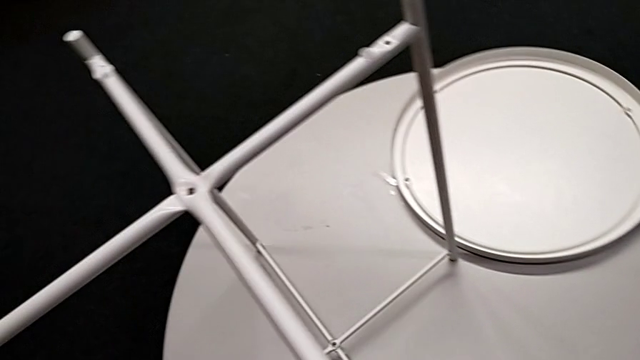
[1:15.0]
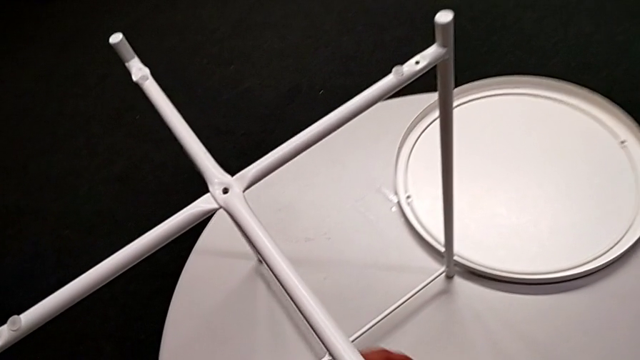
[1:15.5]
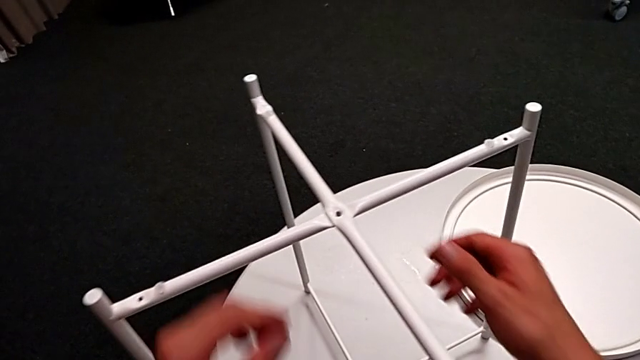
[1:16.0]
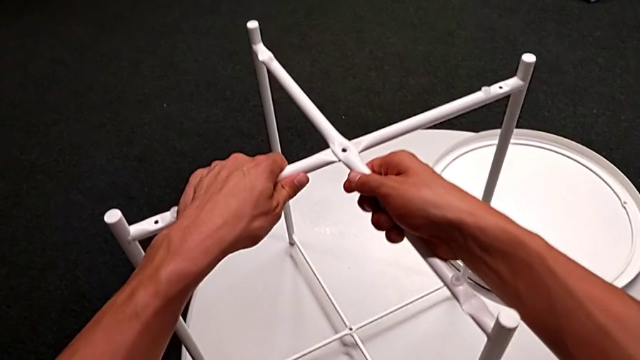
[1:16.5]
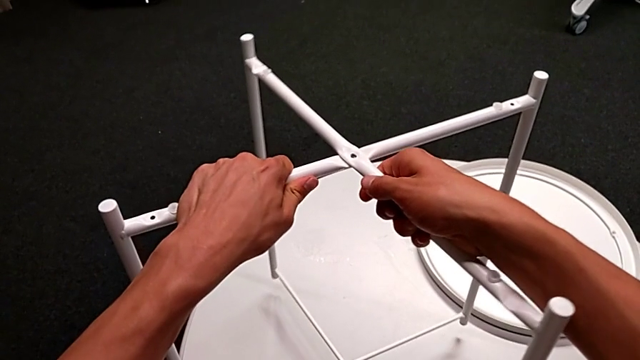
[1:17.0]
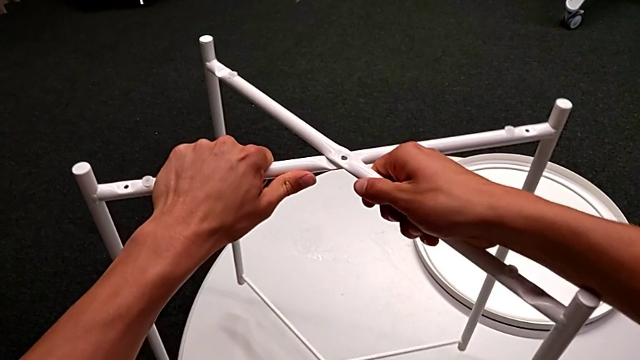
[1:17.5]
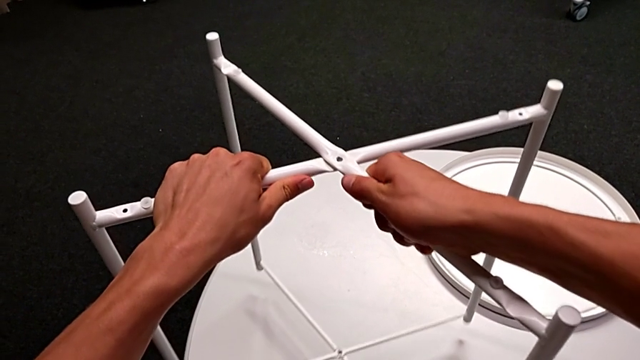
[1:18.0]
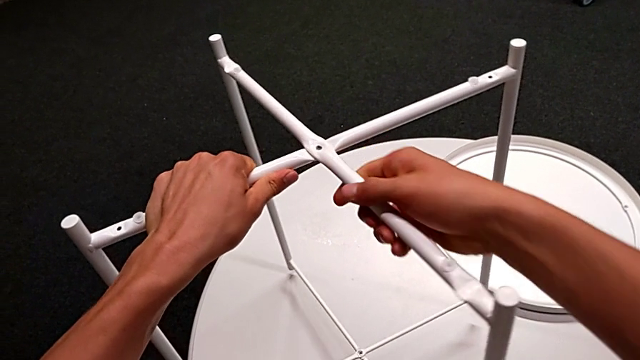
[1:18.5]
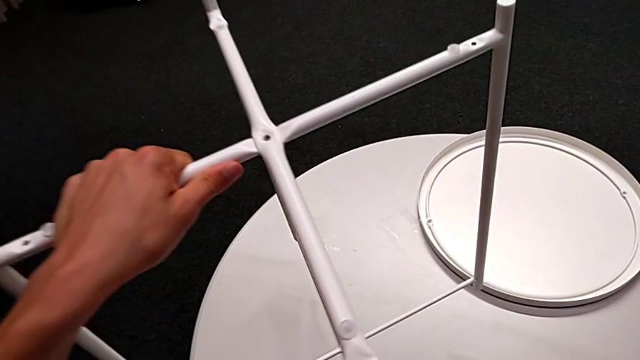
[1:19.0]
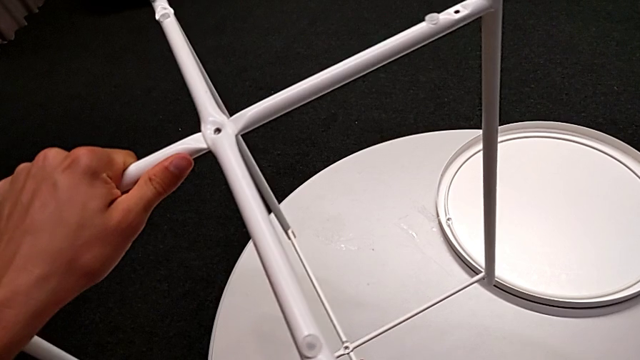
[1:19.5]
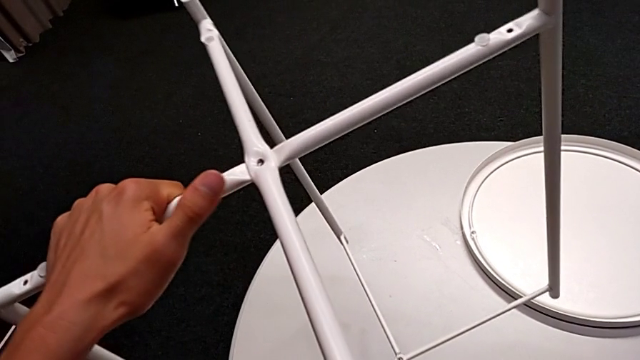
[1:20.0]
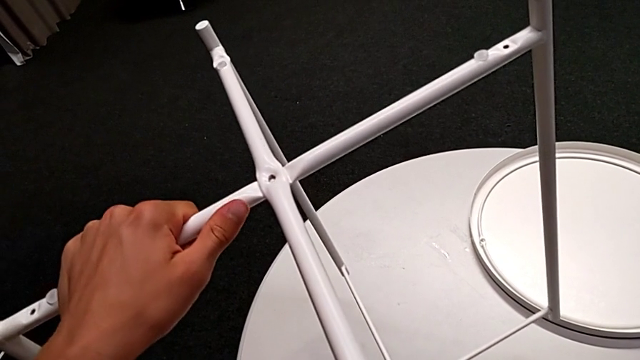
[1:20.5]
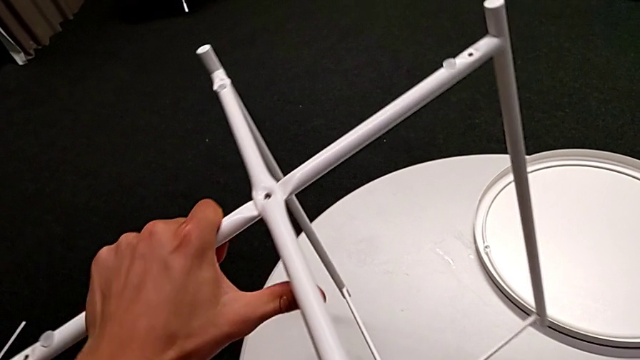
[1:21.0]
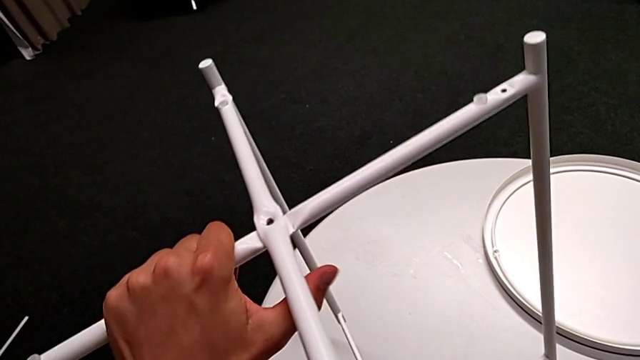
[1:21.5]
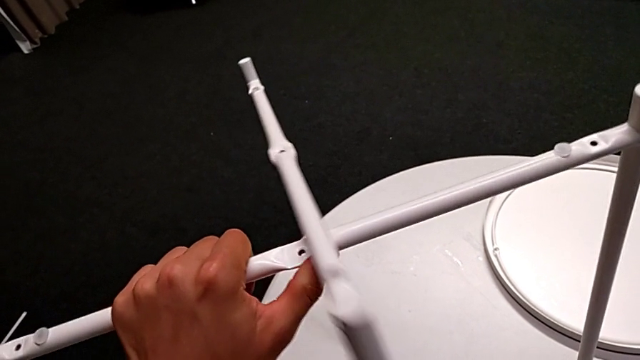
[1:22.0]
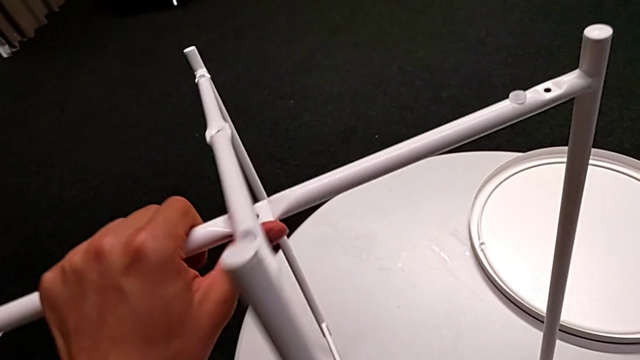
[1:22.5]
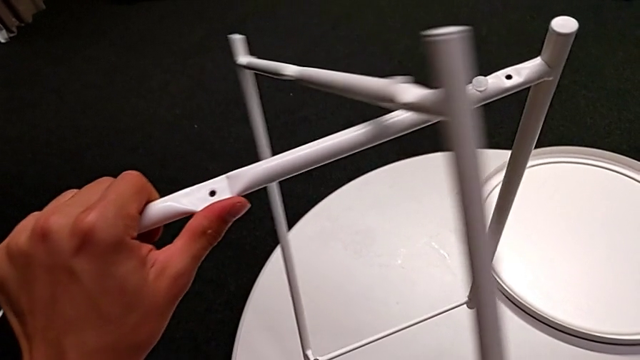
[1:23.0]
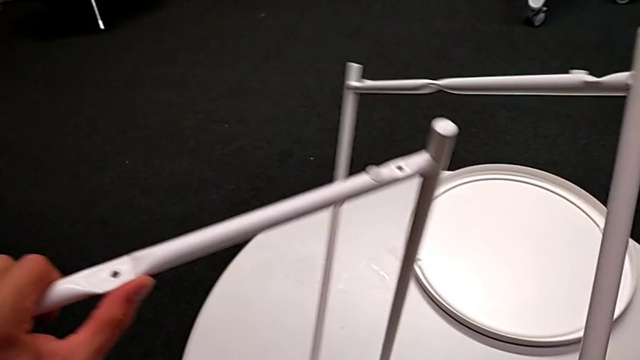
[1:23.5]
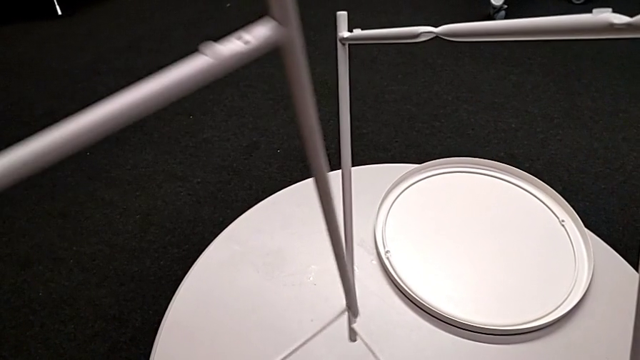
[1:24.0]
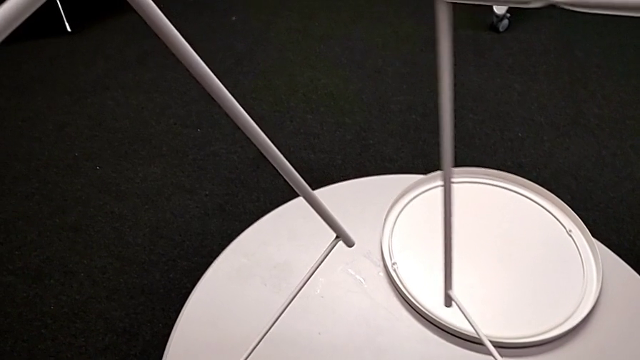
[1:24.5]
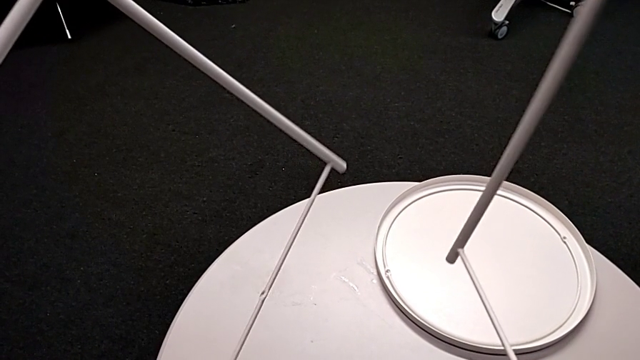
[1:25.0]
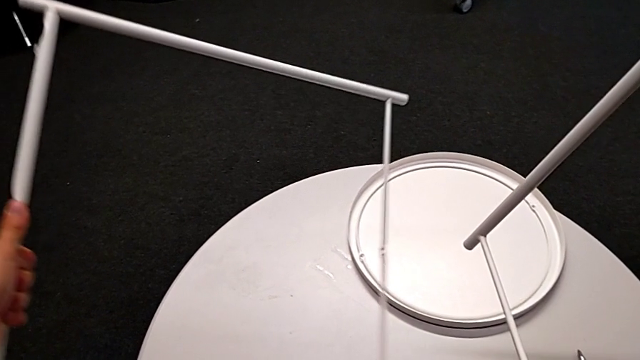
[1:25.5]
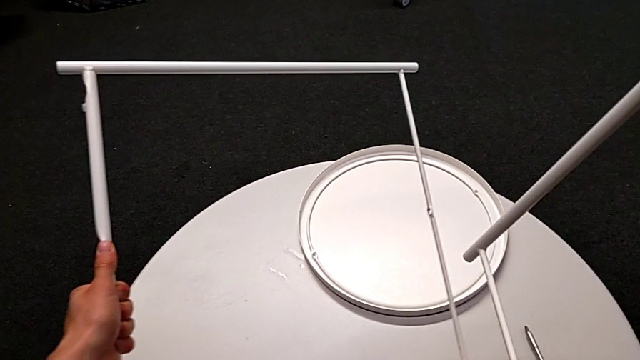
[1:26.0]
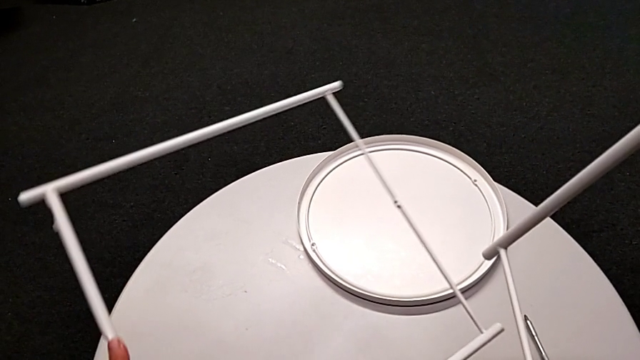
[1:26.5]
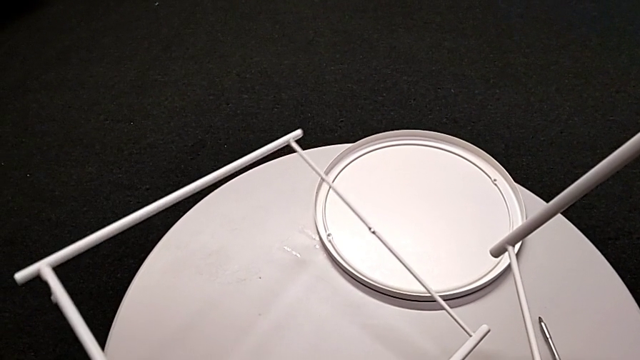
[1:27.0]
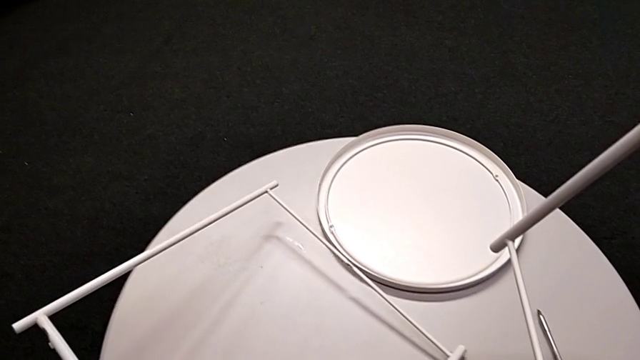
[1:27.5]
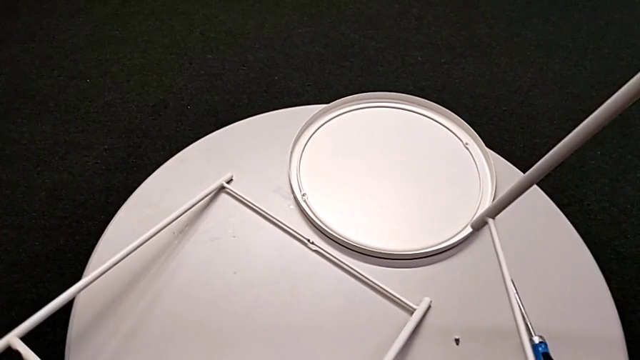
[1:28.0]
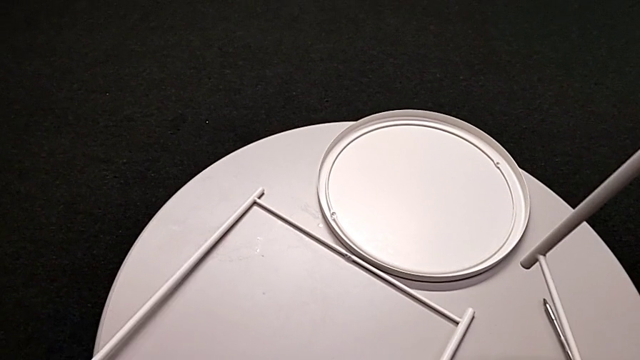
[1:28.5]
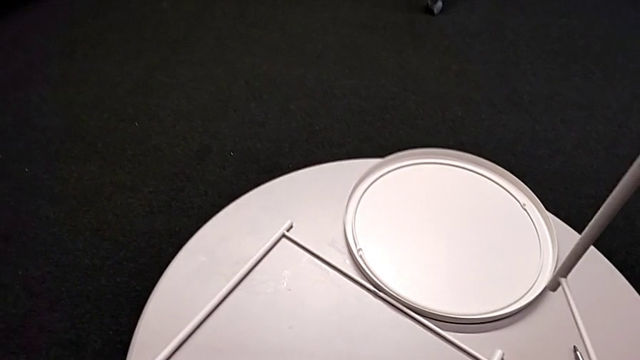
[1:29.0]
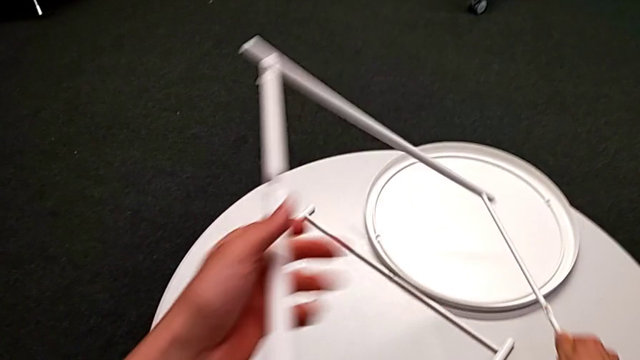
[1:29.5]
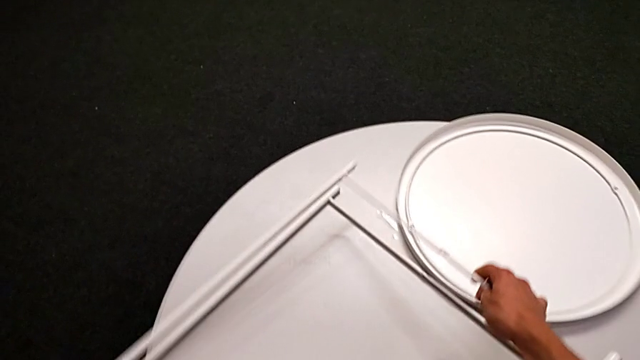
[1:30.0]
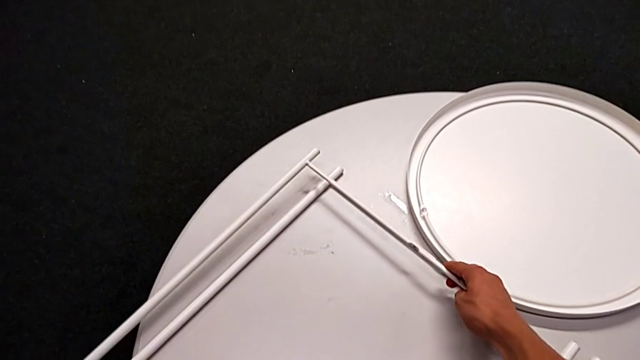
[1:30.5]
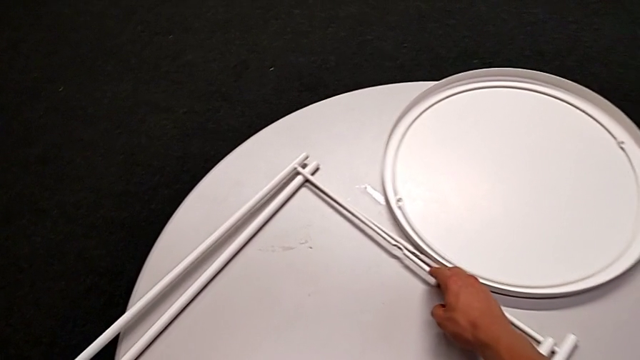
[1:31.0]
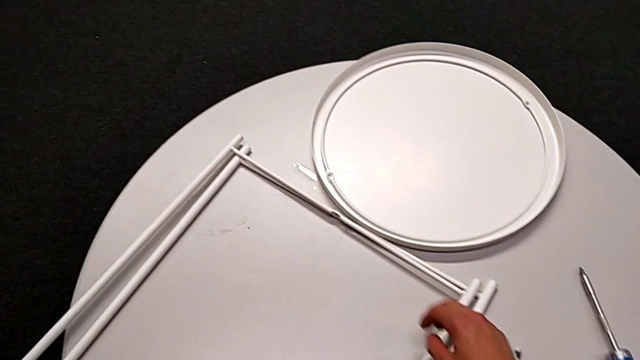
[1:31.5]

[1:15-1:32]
The camera wearer is disassembling the table legs. They place the Allen wrench, grab the leg, lift it, slide it, disassemble it and place it twice.
